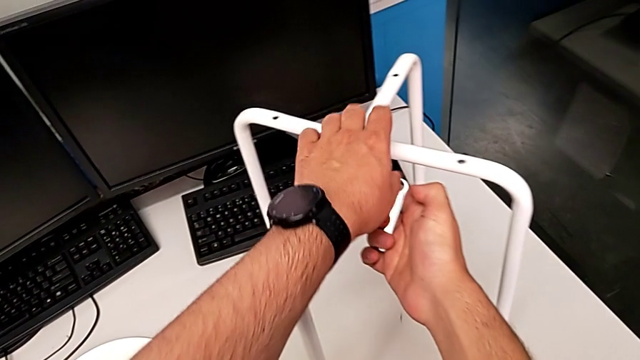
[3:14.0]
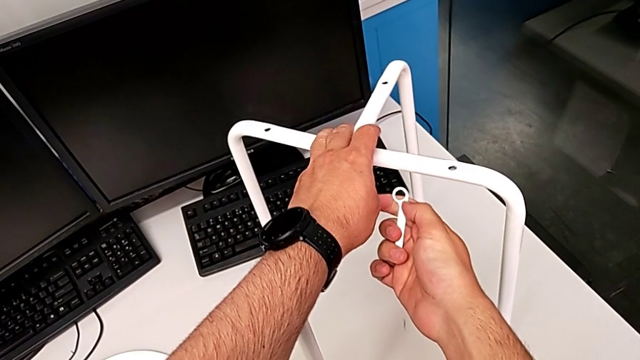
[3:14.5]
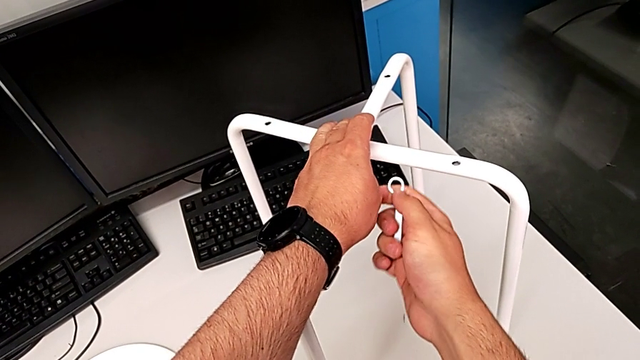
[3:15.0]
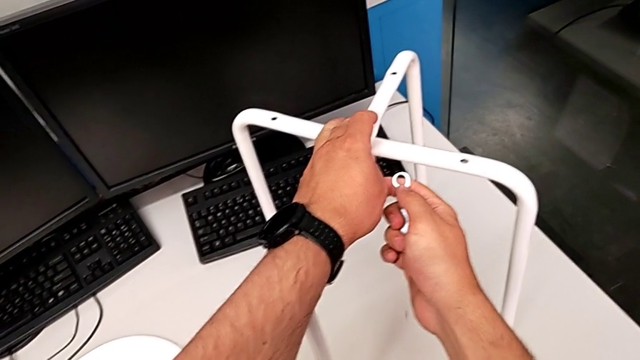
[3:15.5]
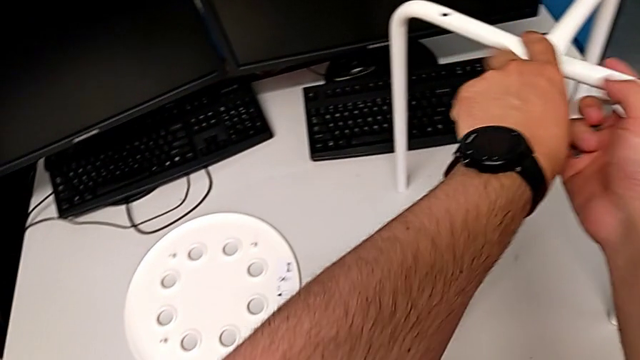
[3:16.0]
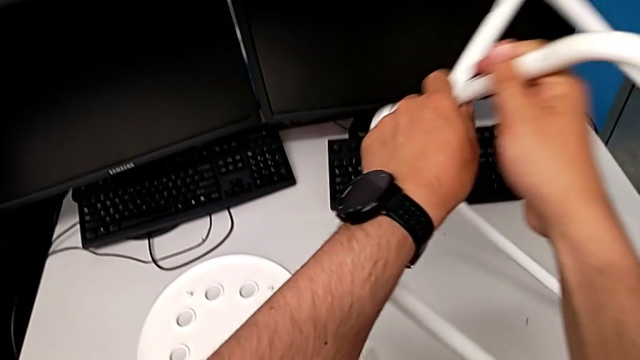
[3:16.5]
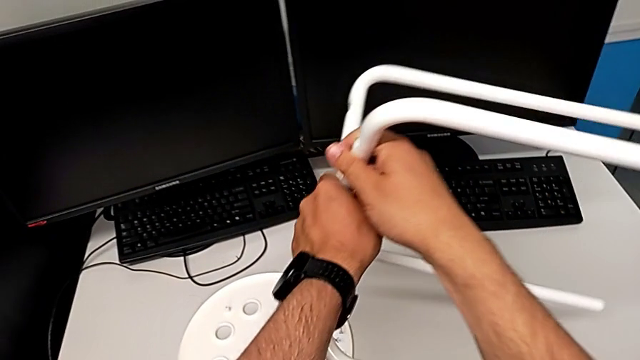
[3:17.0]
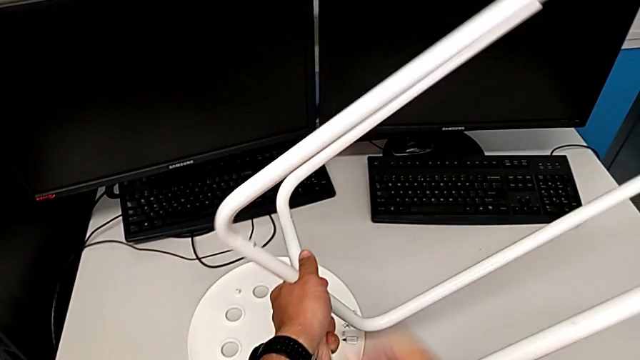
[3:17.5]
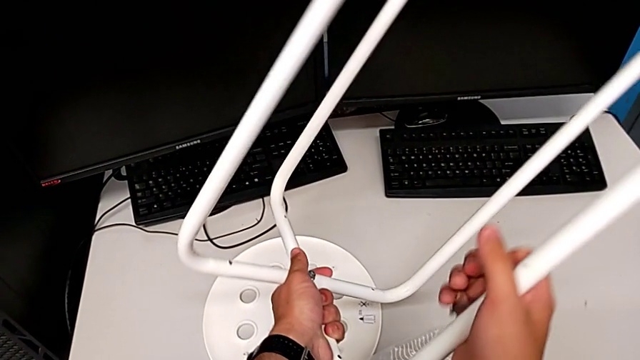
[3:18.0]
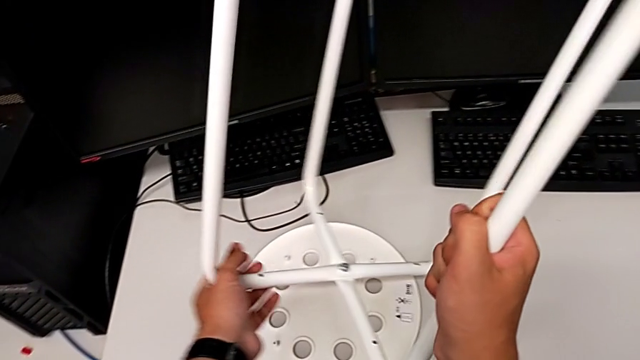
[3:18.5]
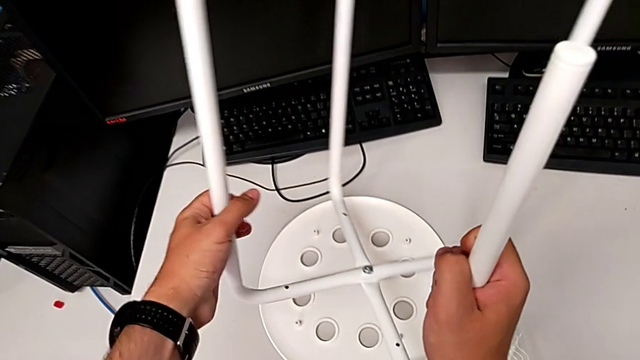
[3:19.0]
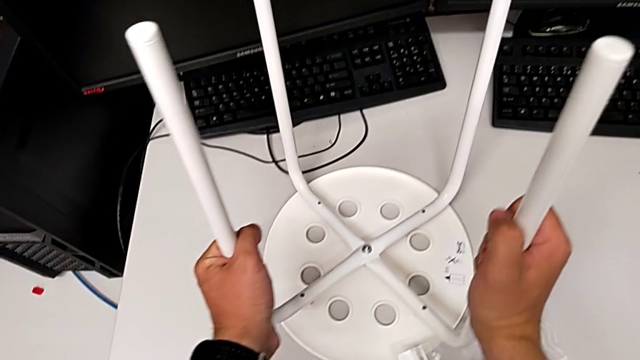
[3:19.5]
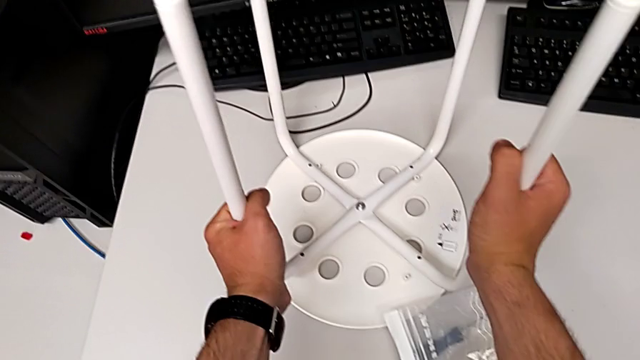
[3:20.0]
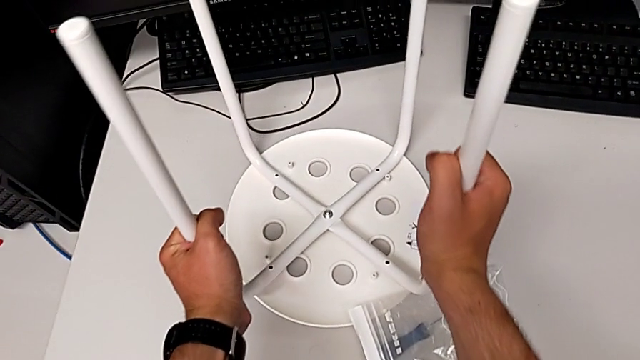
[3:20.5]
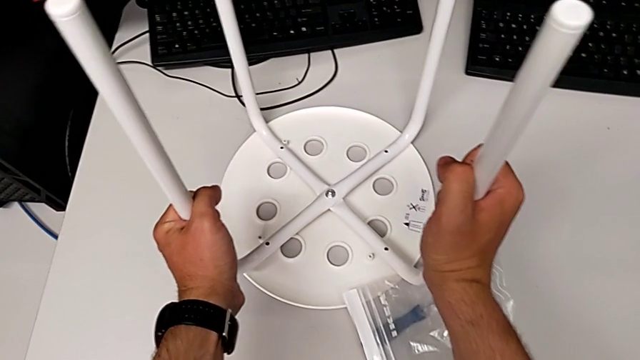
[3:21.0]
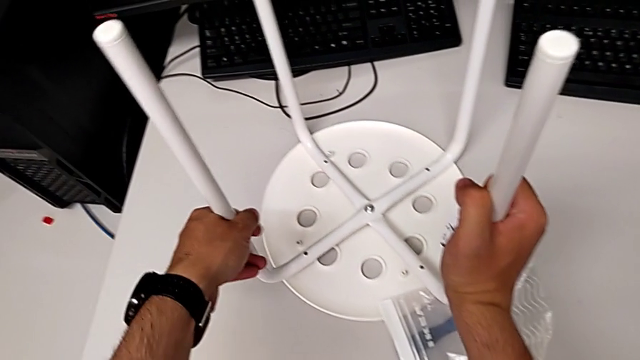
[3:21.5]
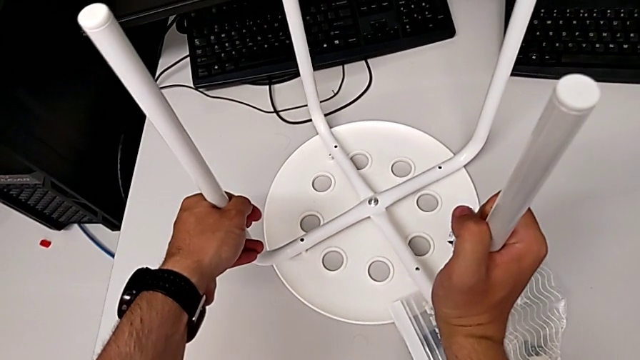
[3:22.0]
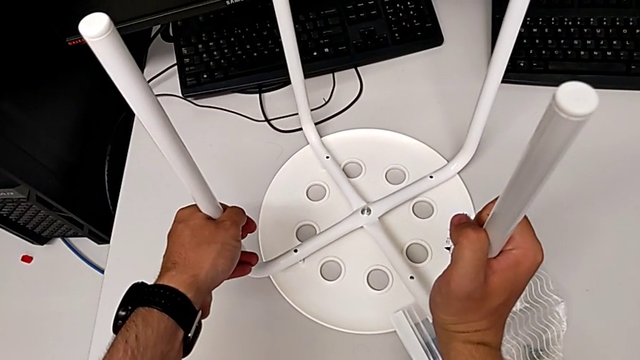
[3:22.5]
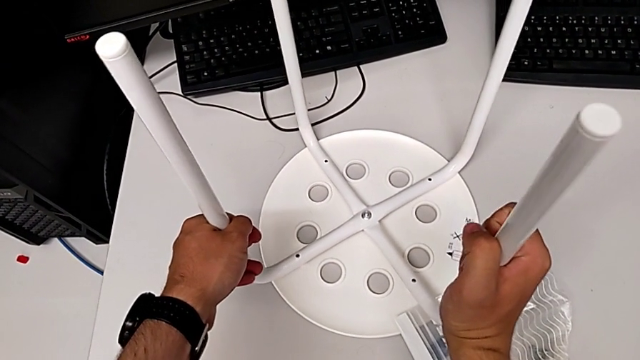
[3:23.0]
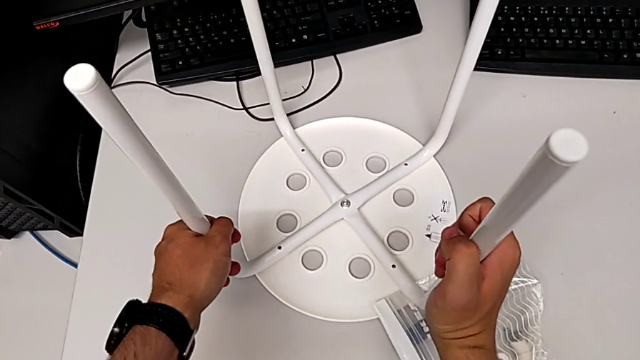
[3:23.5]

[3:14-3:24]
The camera wearer is assembling the seat. They hold the leg, rotate it and align it.

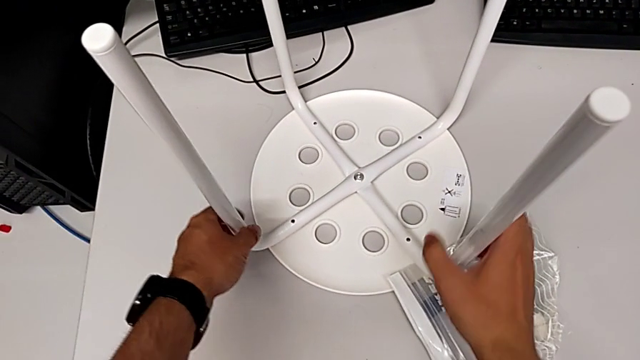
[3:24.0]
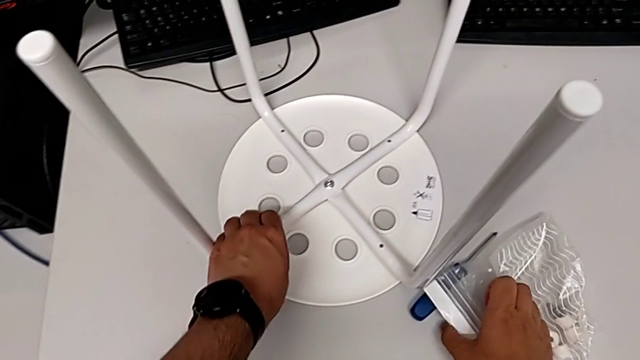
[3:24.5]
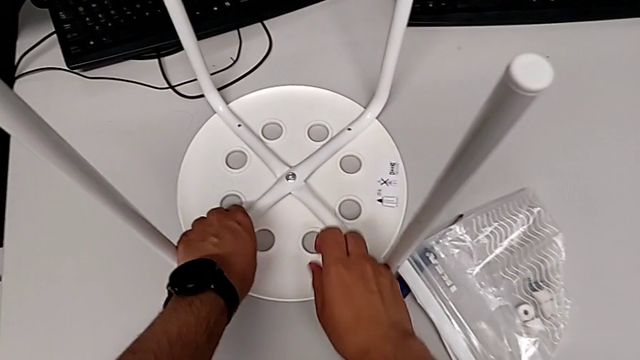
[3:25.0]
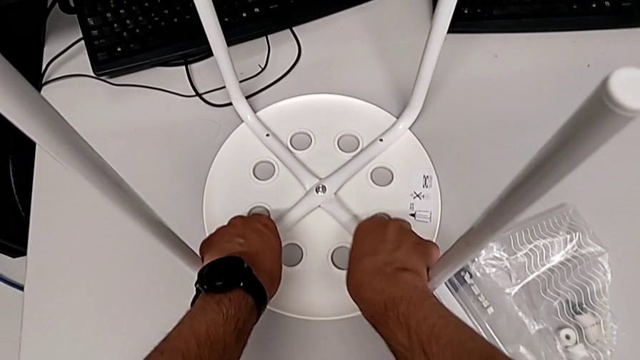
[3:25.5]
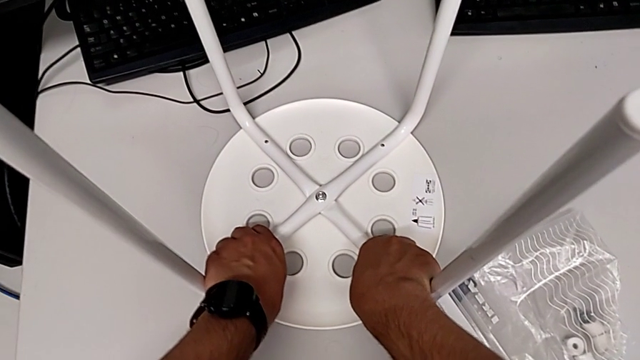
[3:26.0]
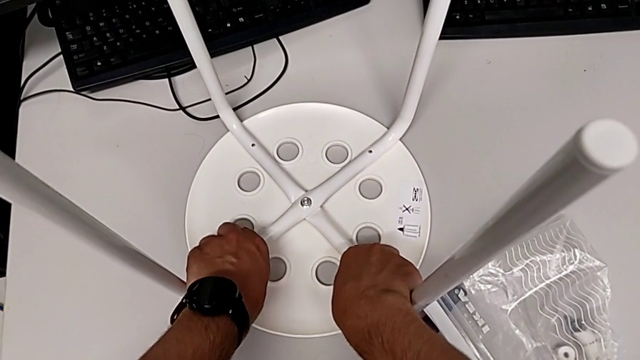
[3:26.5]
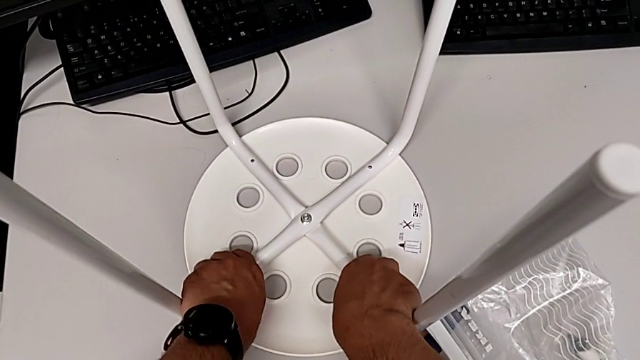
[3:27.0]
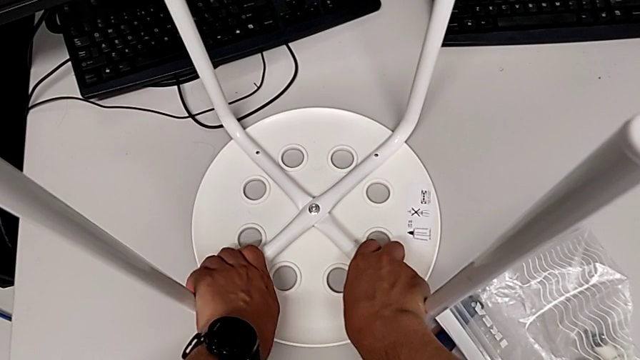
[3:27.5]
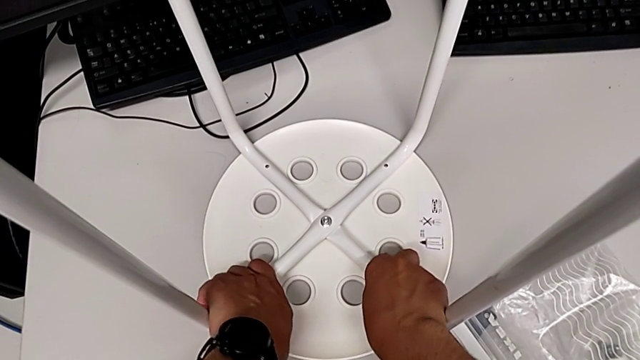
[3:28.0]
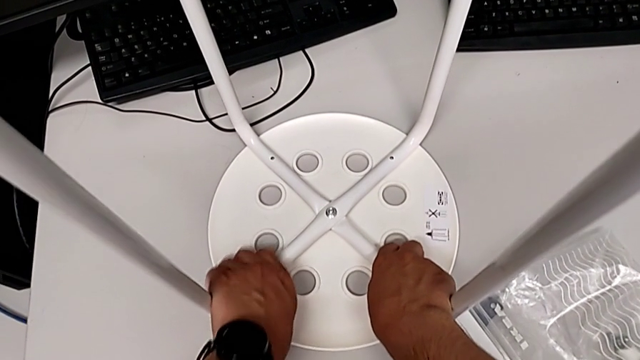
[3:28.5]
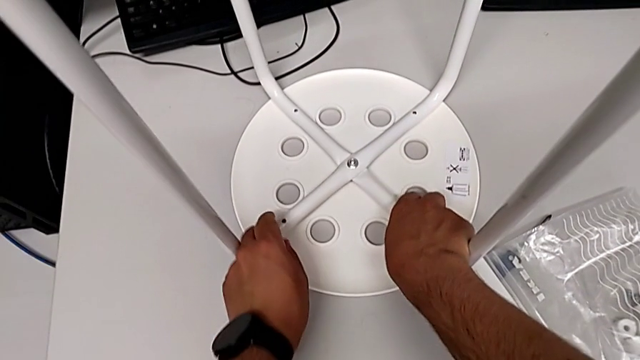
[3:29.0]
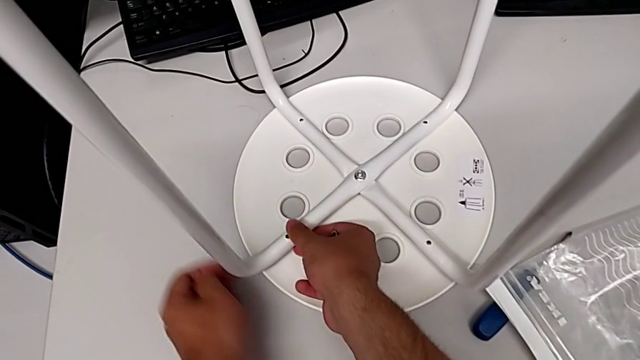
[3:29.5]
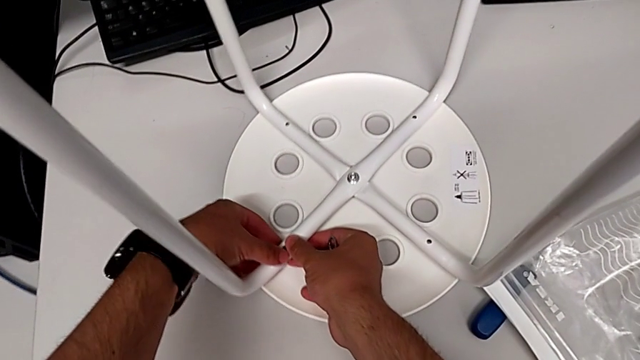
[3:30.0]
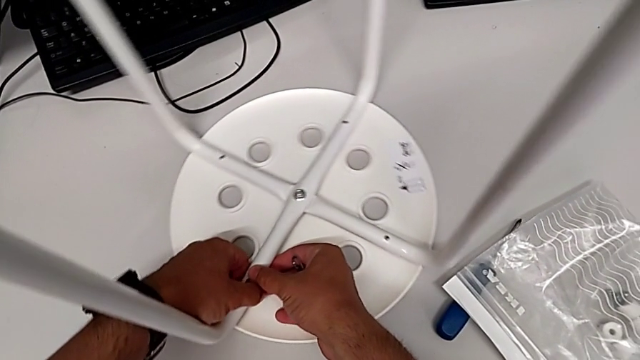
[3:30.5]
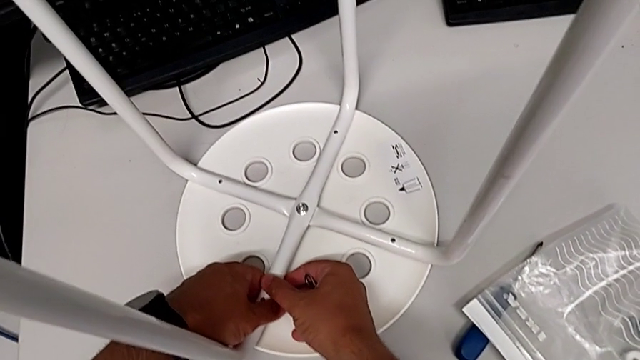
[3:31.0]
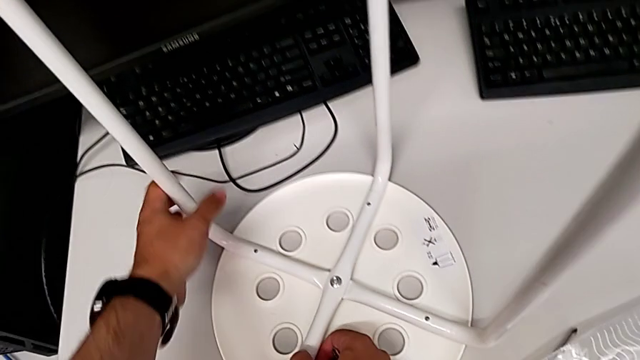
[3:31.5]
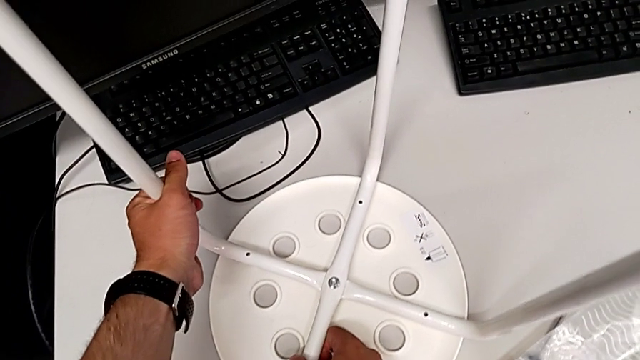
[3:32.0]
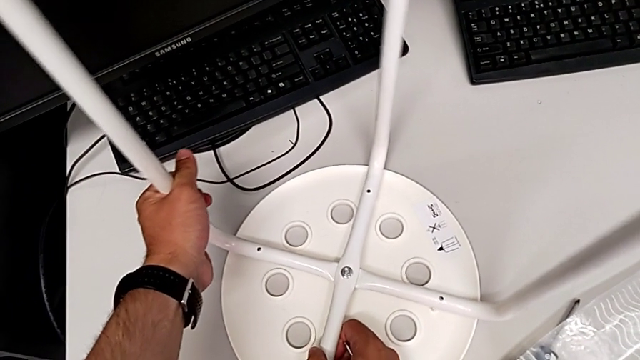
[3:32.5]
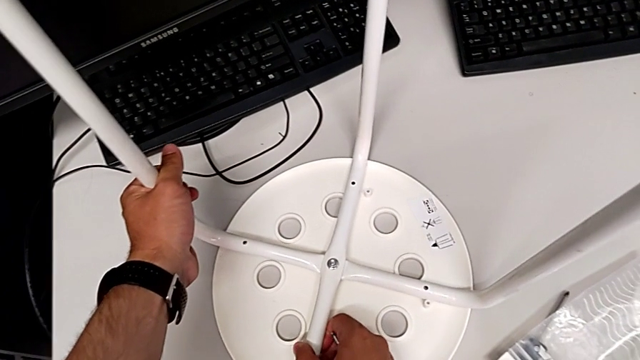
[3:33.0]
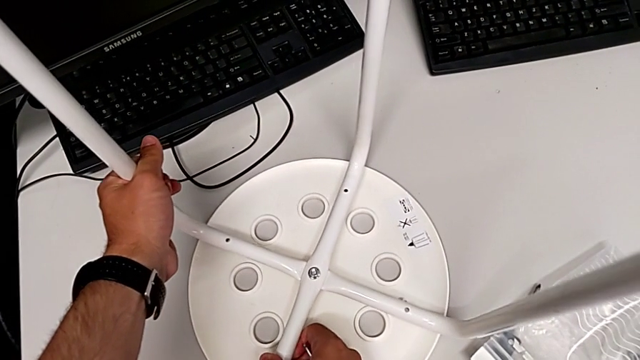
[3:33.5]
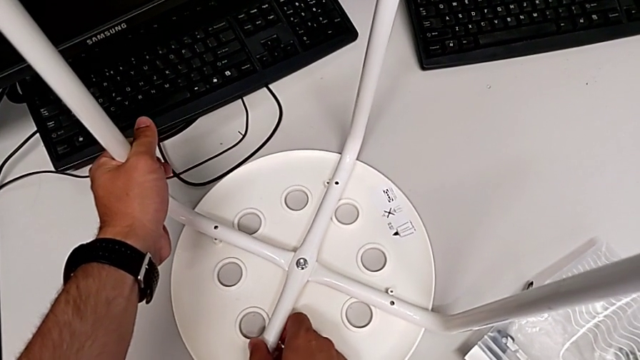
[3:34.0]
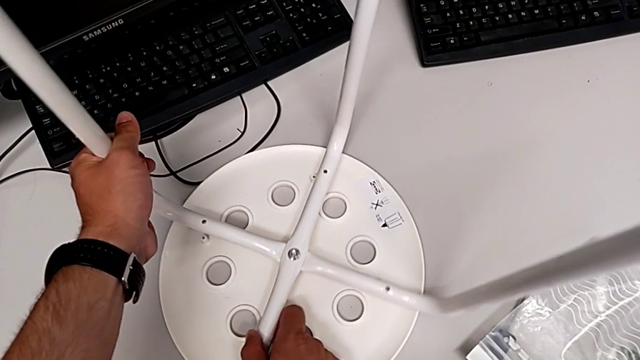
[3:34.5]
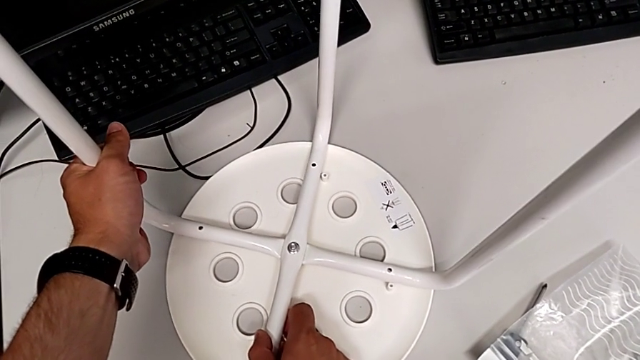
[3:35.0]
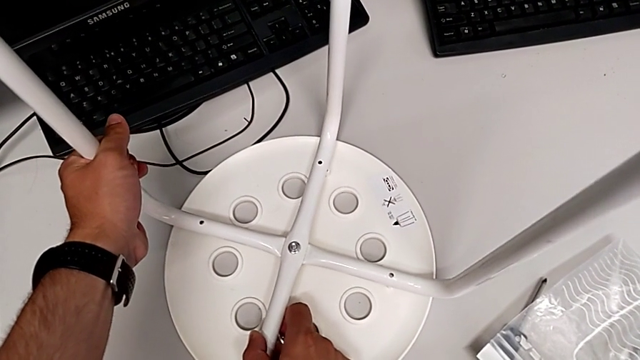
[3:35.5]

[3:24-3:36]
The camera wearer is assembling the seat. They slide the bag, align the leg, slide the stool and begin to align the leg.
